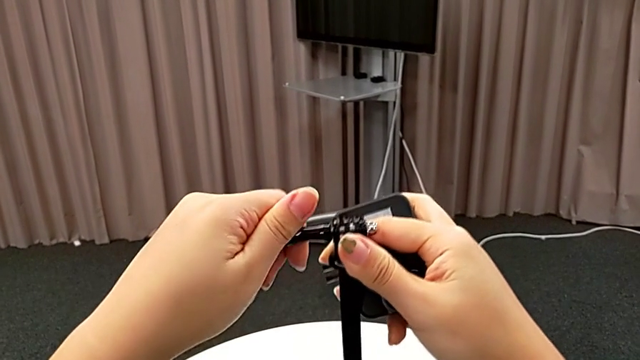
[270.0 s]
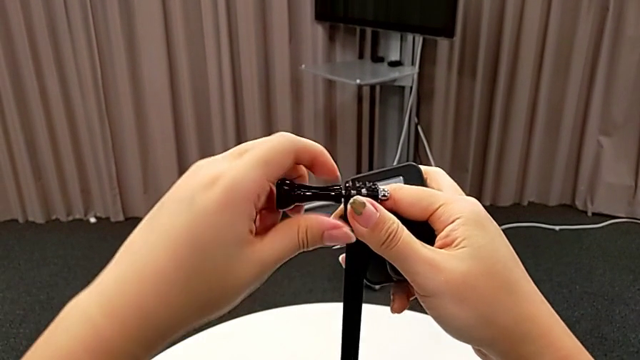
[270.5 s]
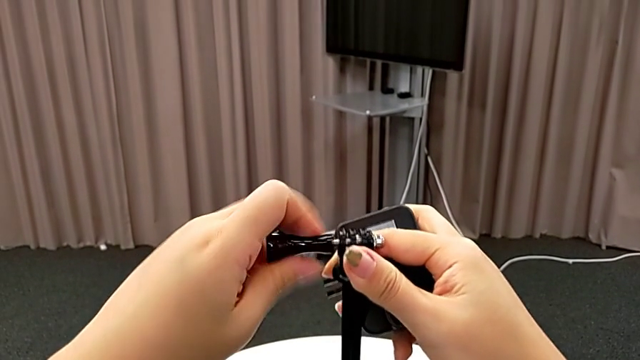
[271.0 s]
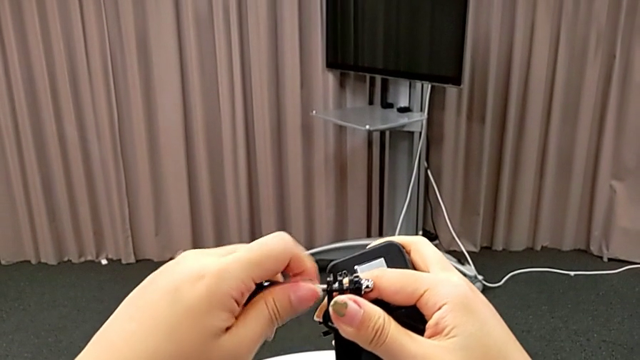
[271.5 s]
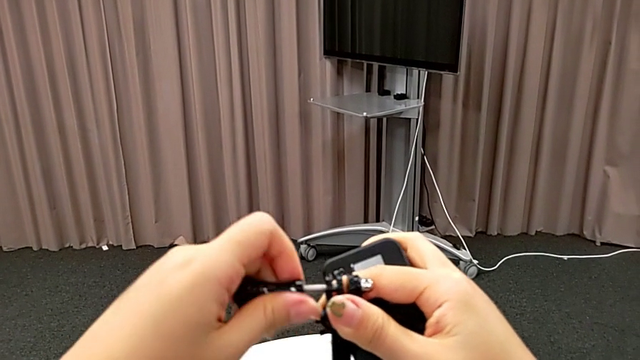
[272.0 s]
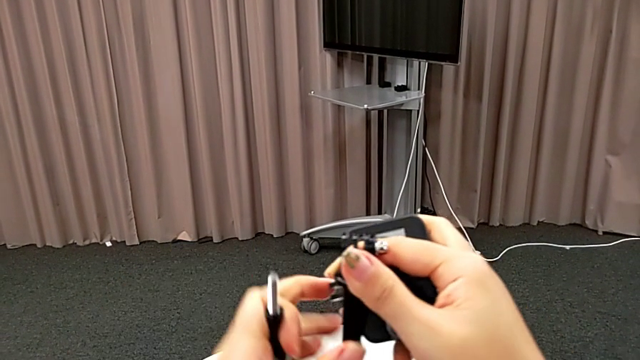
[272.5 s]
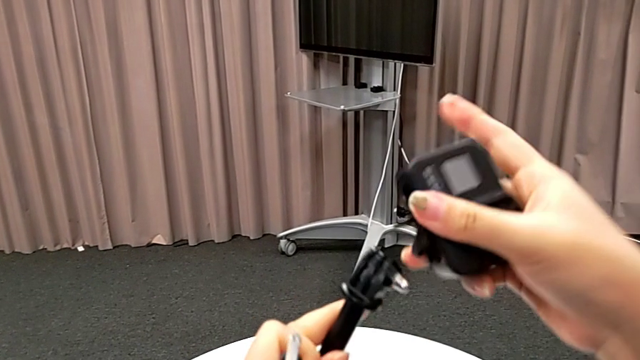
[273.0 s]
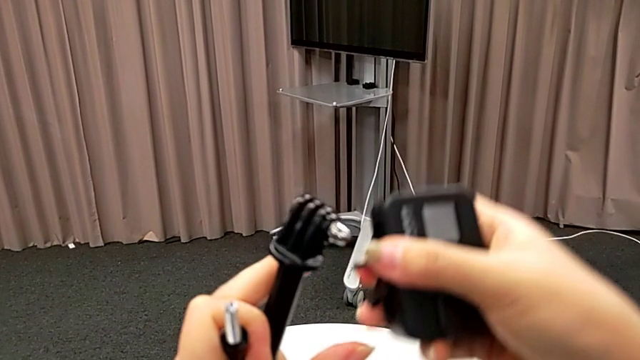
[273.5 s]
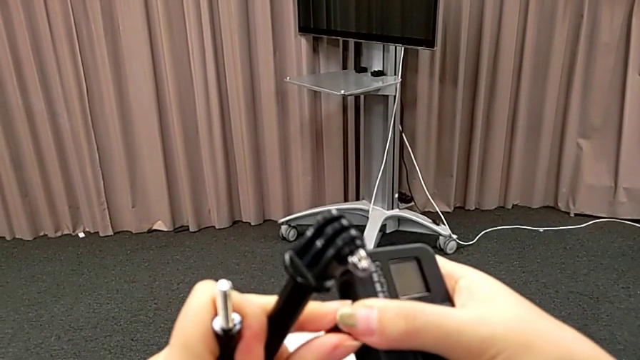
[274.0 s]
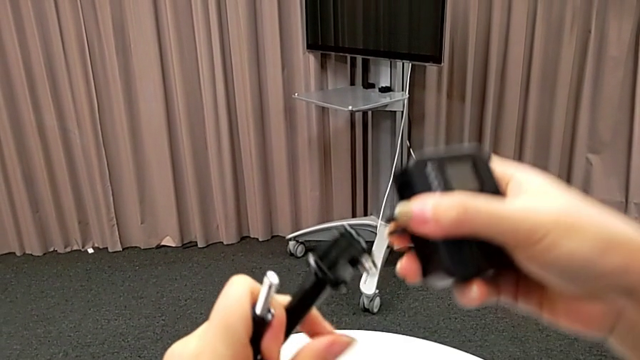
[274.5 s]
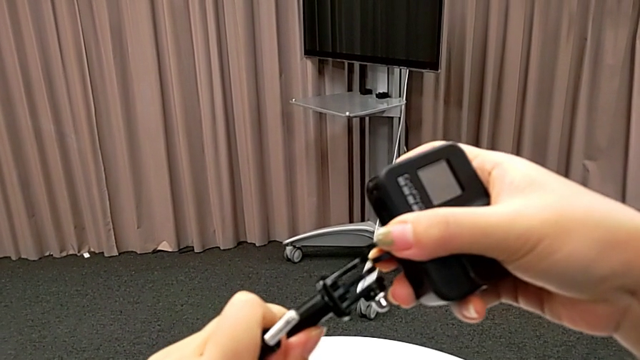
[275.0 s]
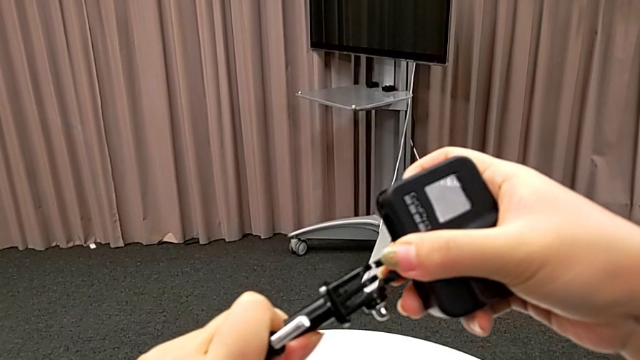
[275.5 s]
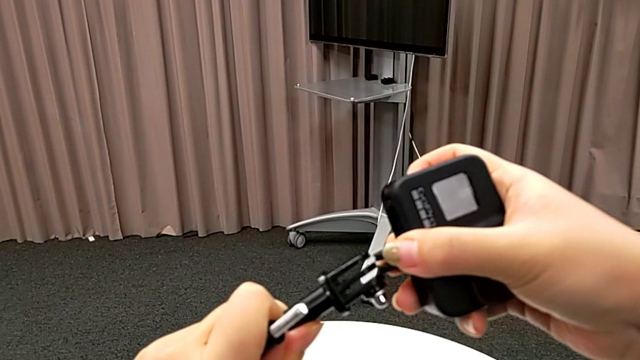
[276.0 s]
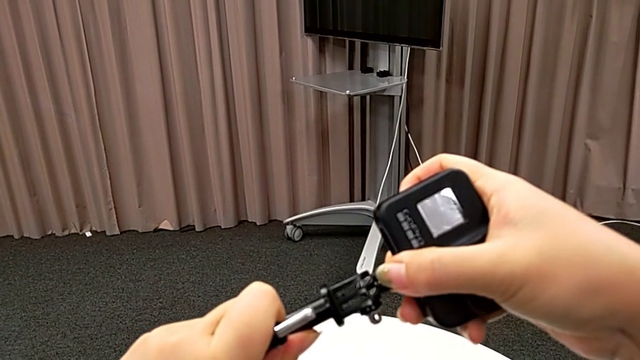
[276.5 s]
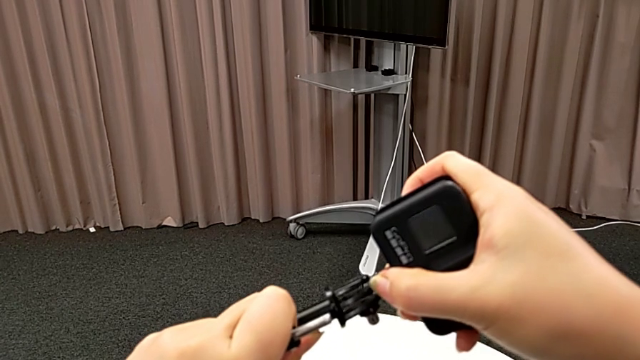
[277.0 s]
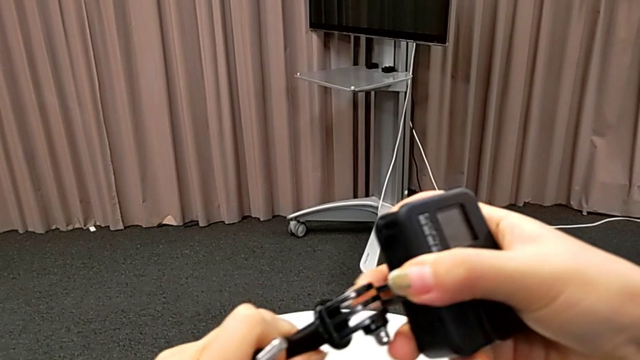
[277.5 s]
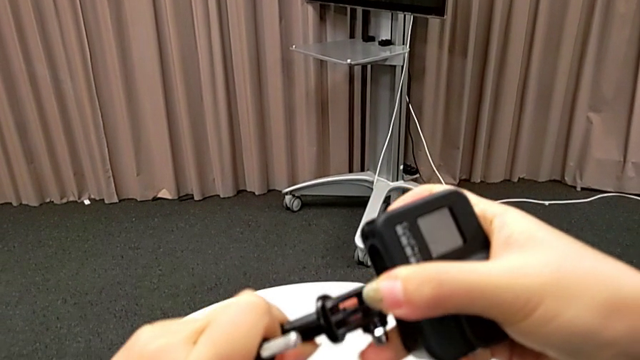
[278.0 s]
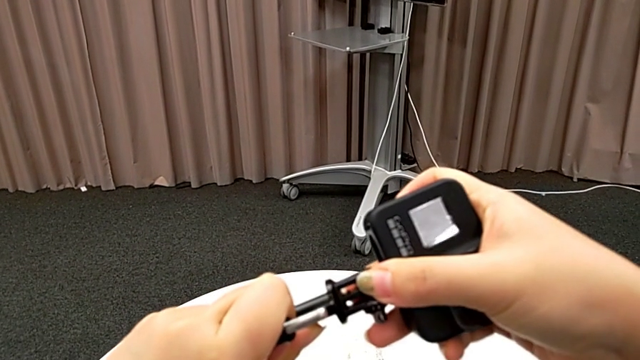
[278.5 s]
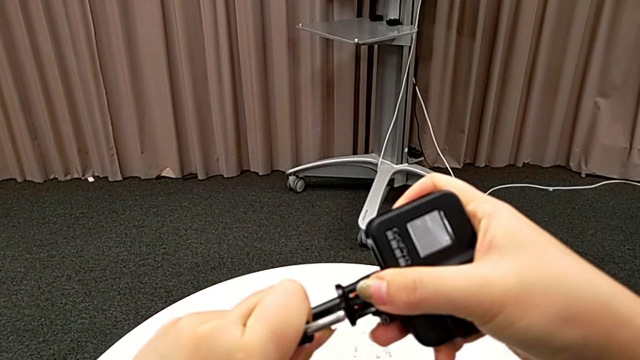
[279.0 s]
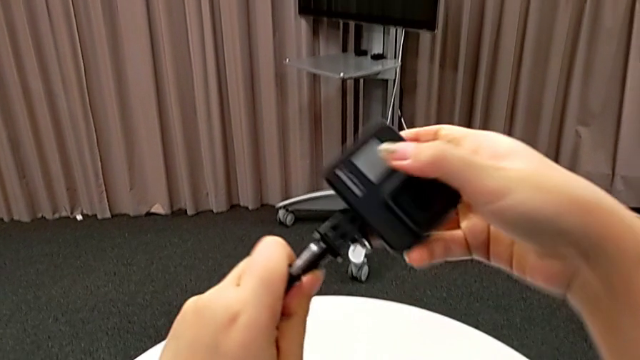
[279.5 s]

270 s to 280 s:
The camera wearer is inserting the GoPro into a handheld grip. They unscrew the handheld grip and insert the GoPro.

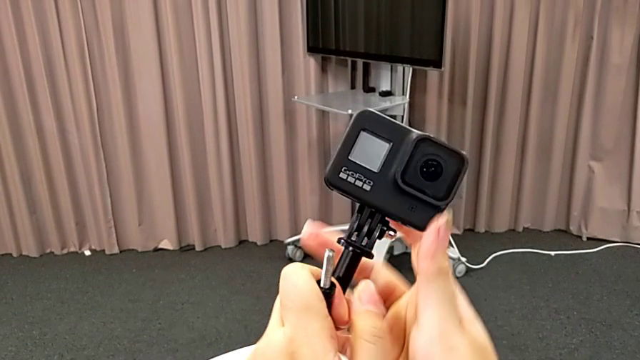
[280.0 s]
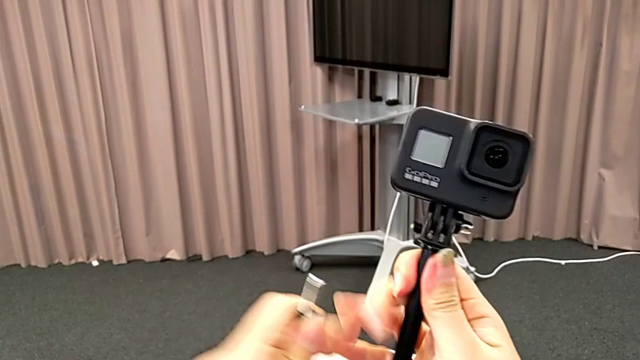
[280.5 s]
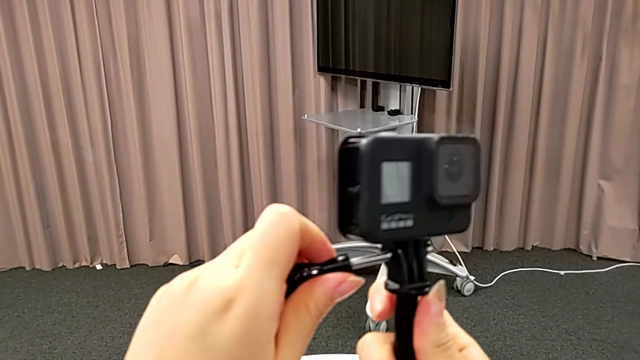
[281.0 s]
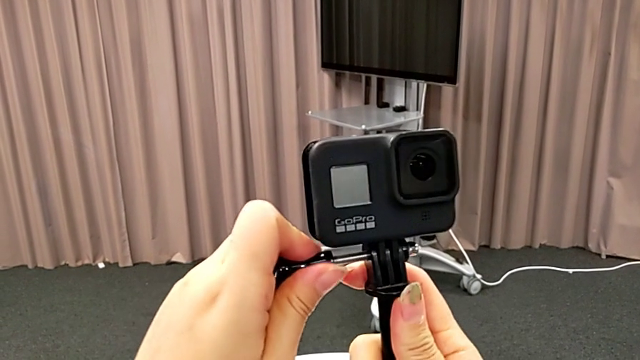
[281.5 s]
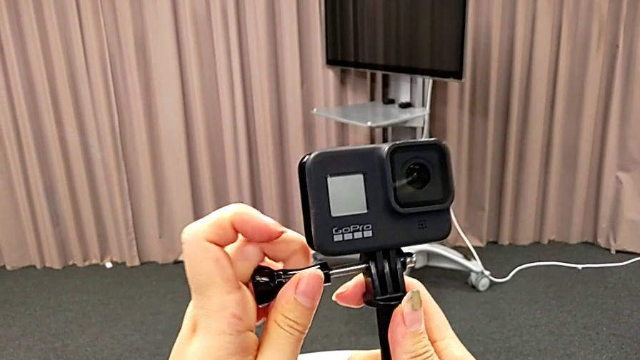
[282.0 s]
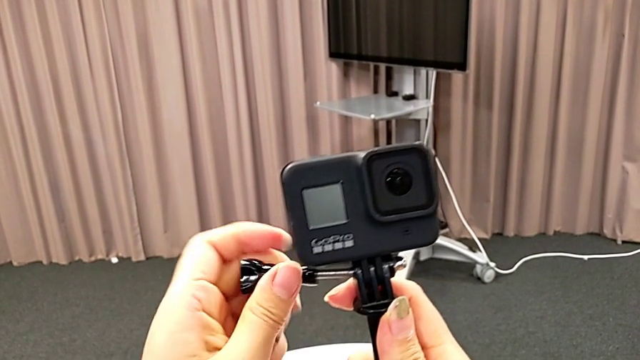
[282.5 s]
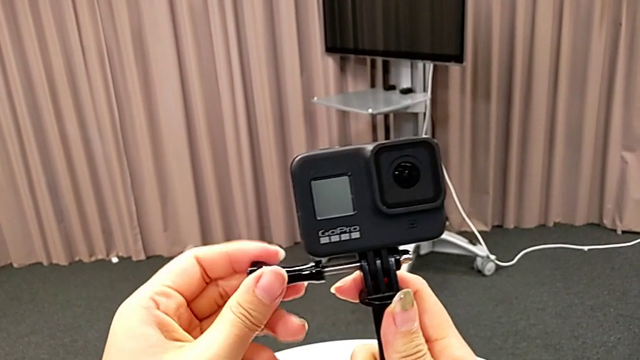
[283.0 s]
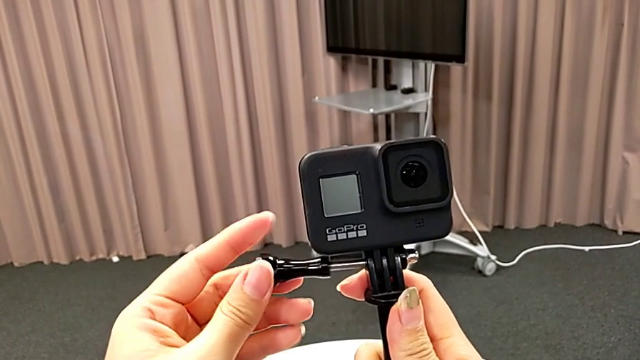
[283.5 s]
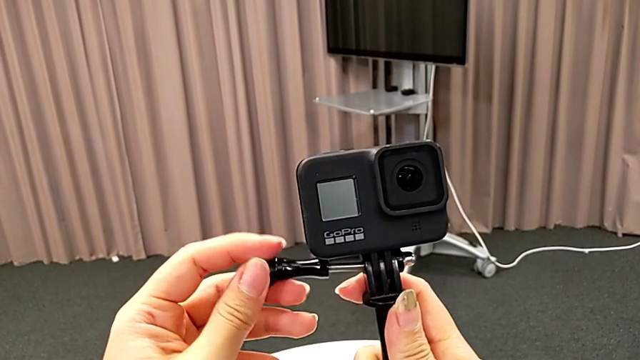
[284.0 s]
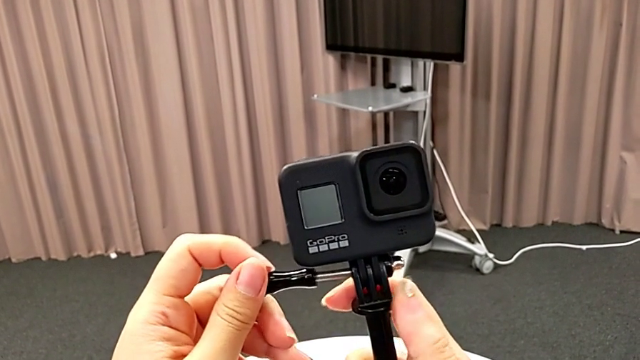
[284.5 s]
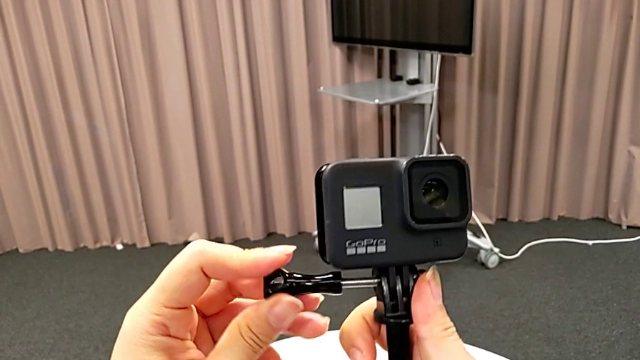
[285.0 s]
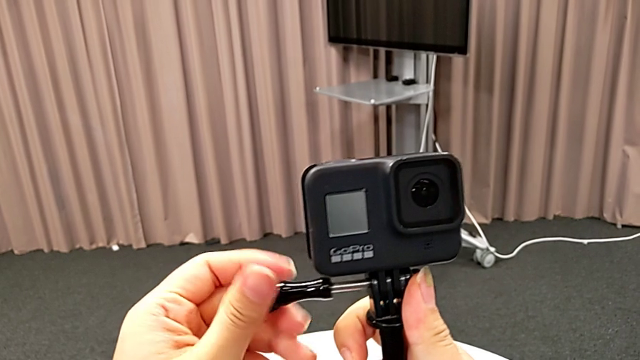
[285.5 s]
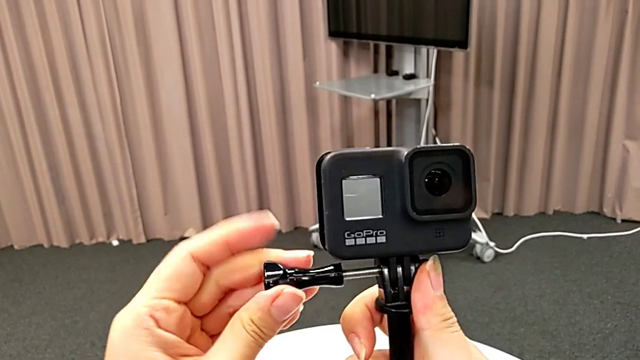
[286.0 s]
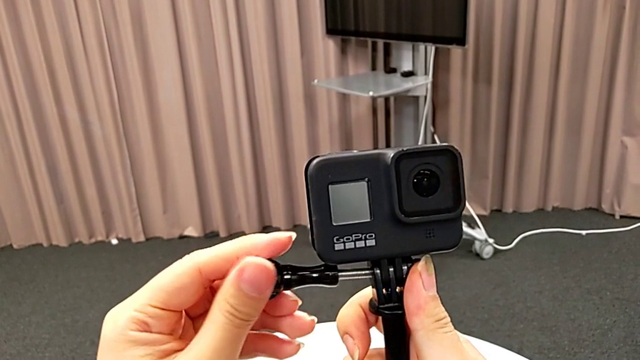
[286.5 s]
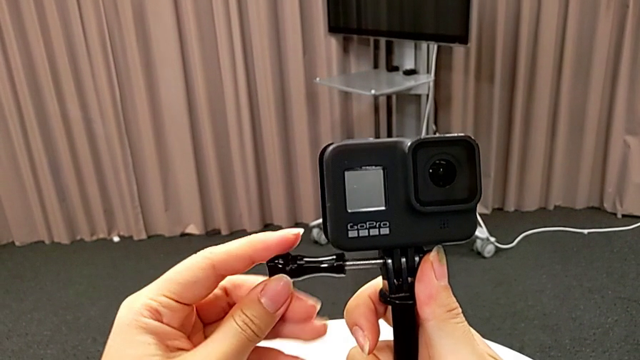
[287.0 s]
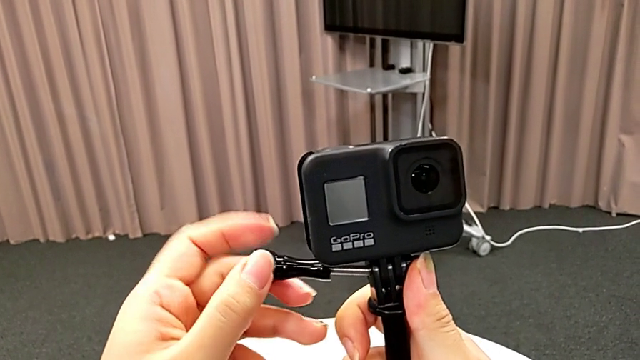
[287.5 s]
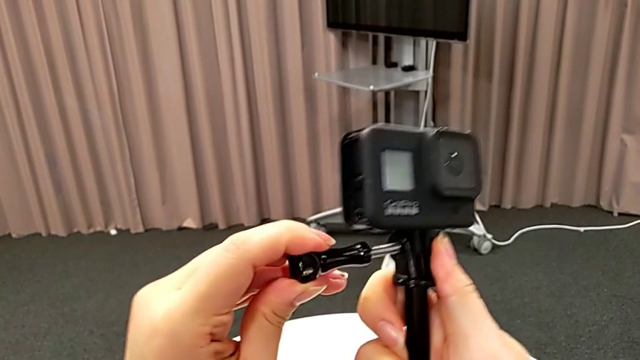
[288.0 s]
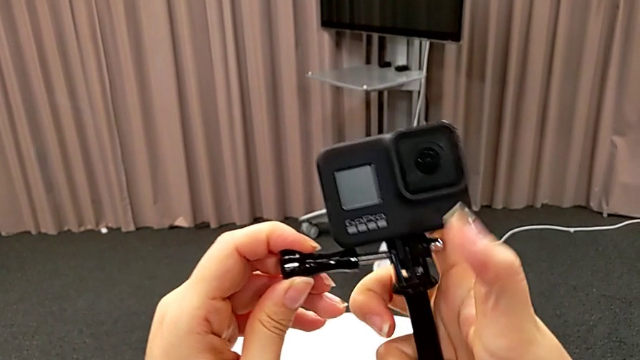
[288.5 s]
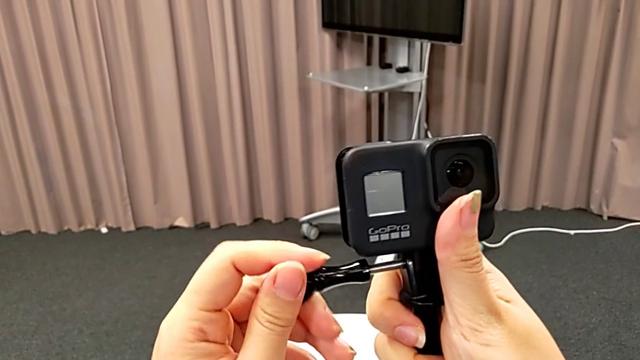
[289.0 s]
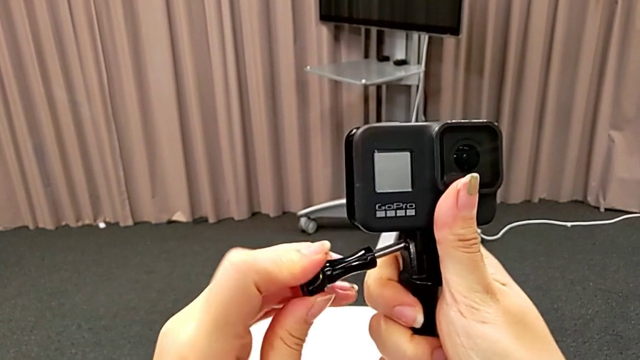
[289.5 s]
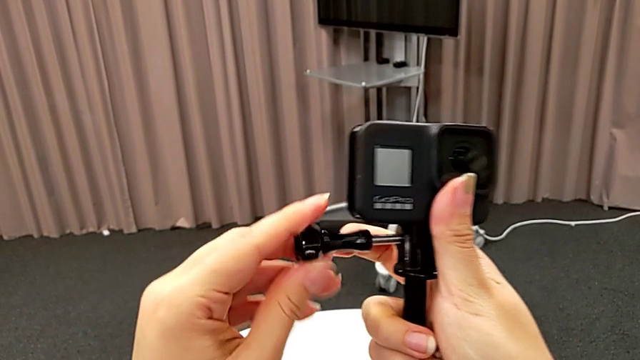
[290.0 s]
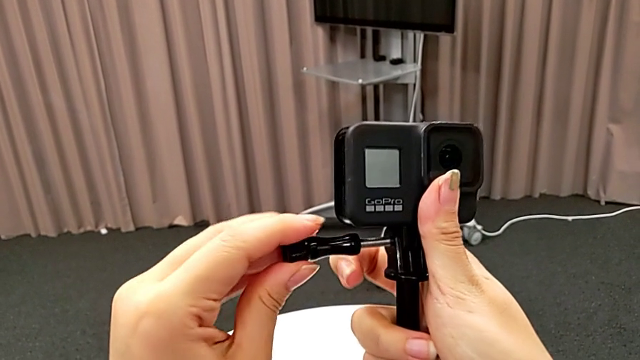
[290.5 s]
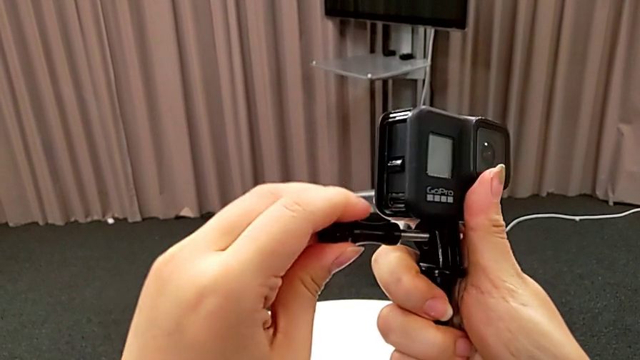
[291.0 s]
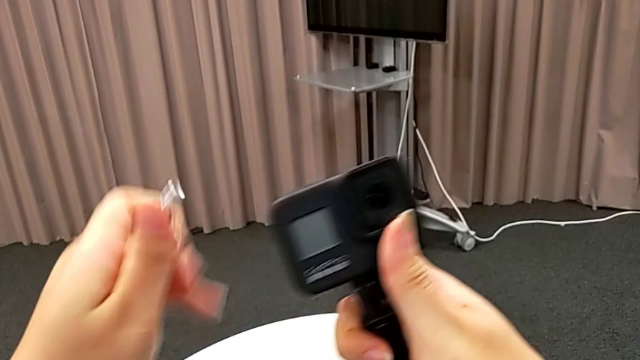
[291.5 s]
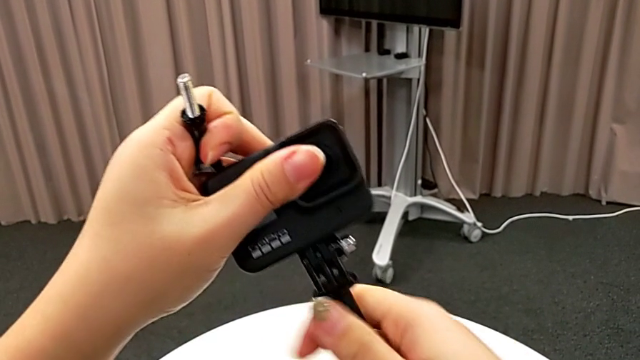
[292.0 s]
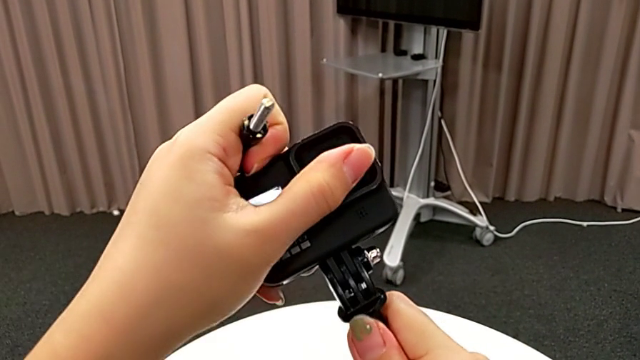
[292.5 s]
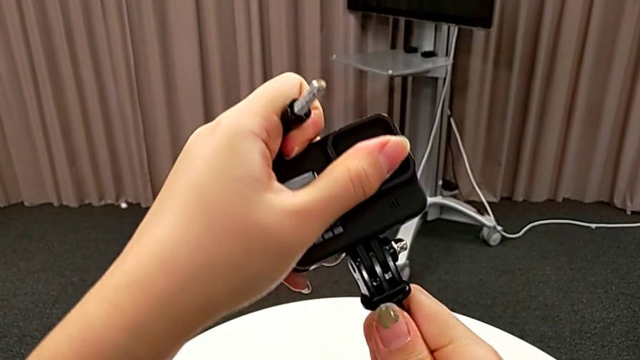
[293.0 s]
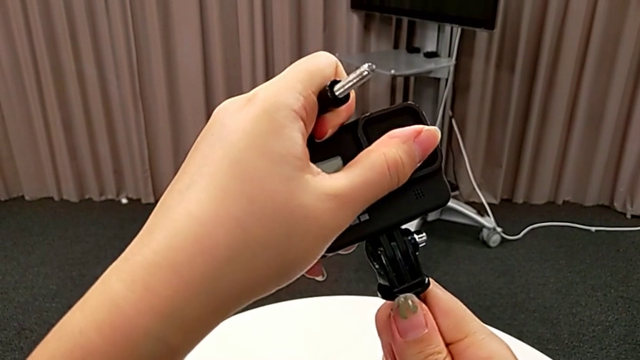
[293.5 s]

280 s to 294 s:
The camera wearer is inserting the GoPro into a handheld grip. They wrongly screw the screw, trying to screw the GoPro and the handheld grip but failing, and align the GoPro.
